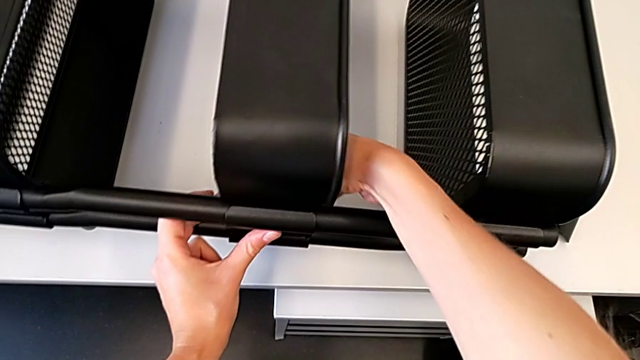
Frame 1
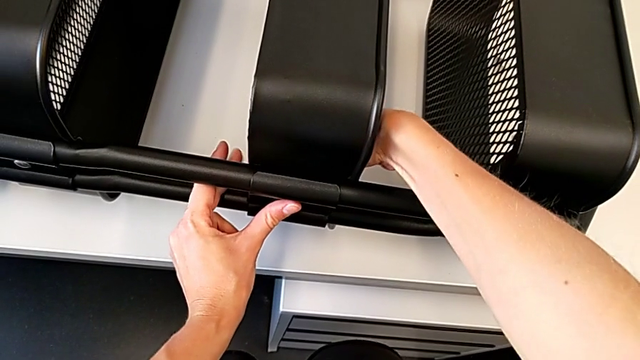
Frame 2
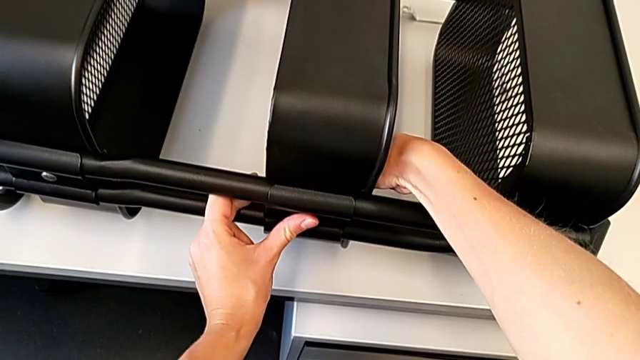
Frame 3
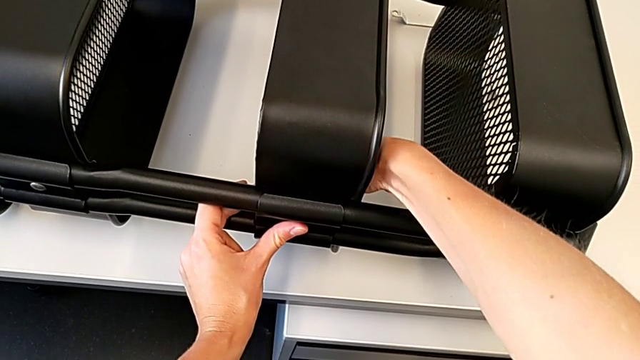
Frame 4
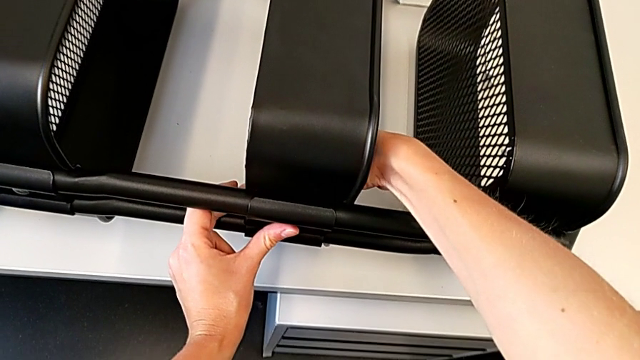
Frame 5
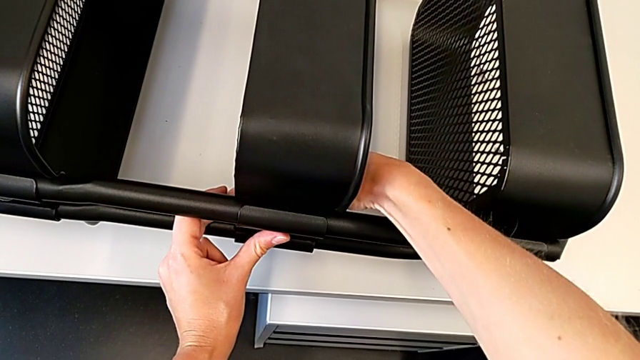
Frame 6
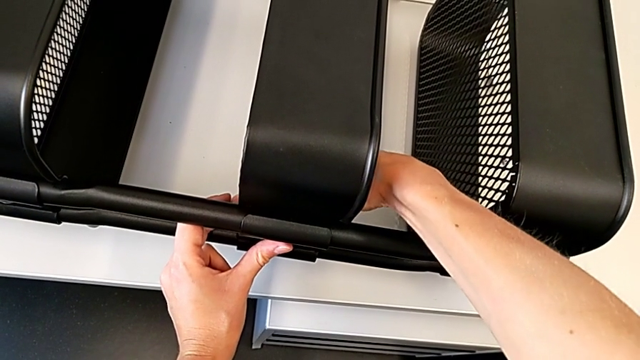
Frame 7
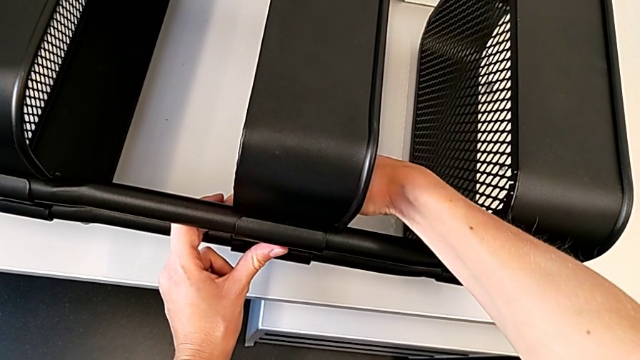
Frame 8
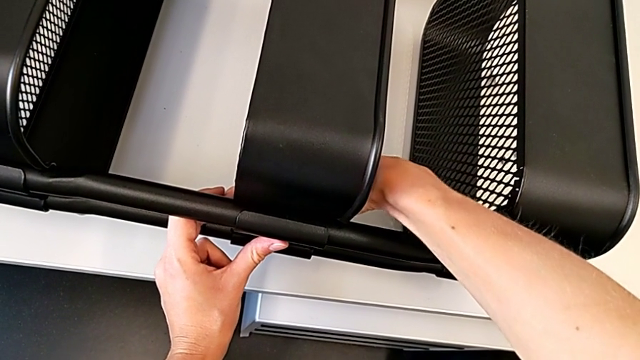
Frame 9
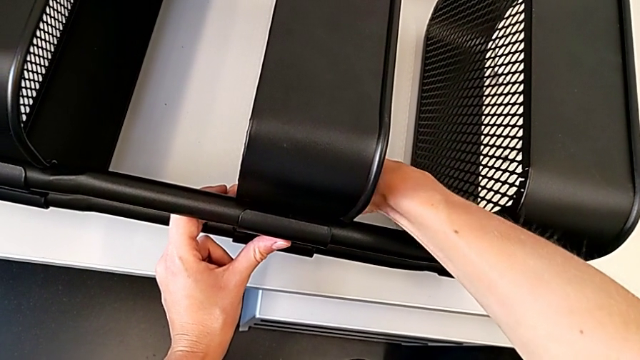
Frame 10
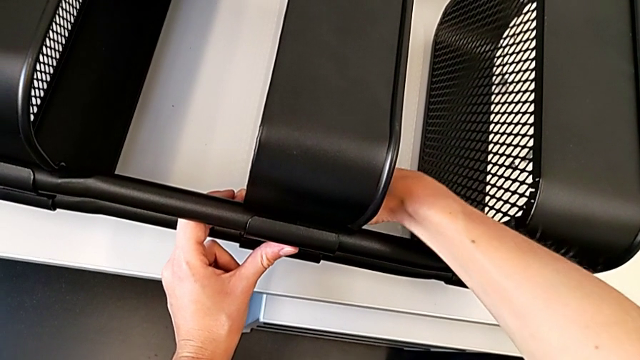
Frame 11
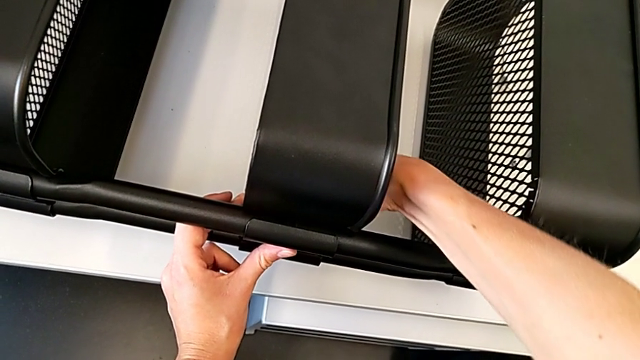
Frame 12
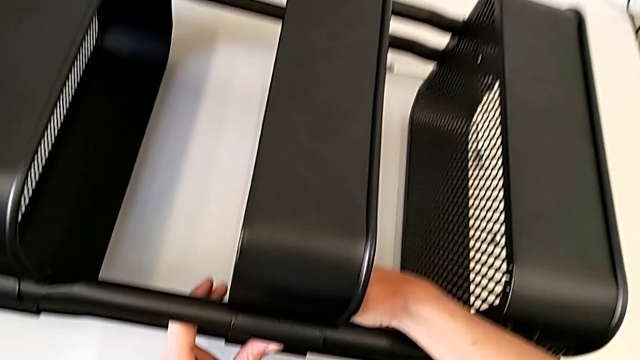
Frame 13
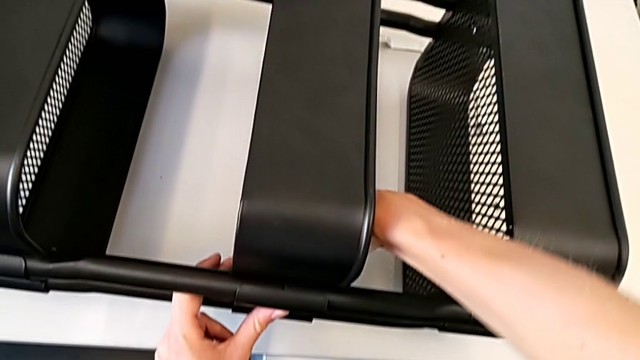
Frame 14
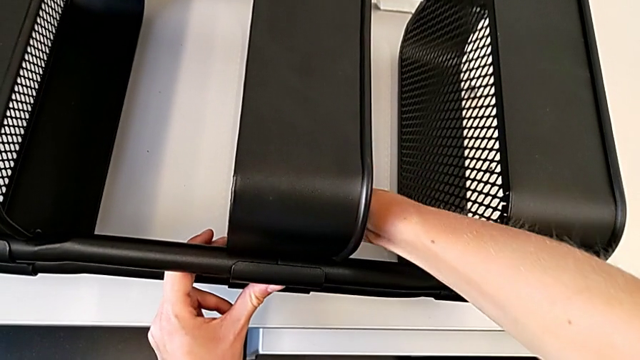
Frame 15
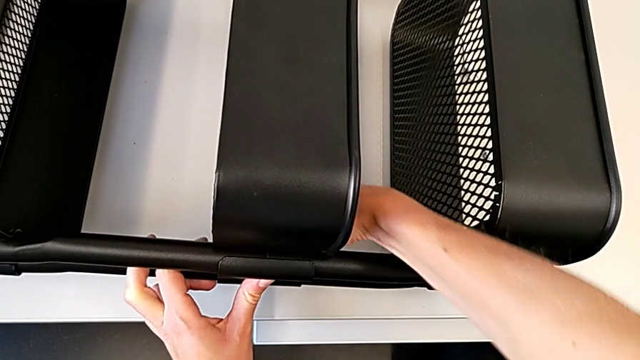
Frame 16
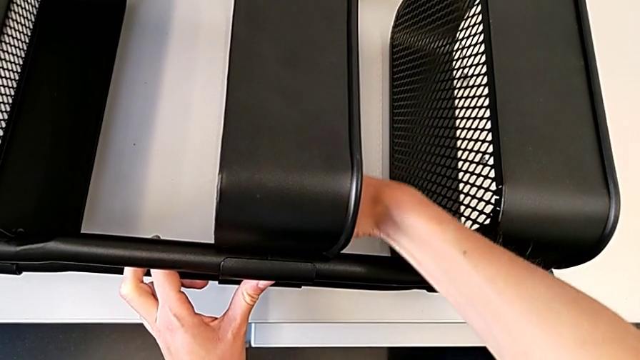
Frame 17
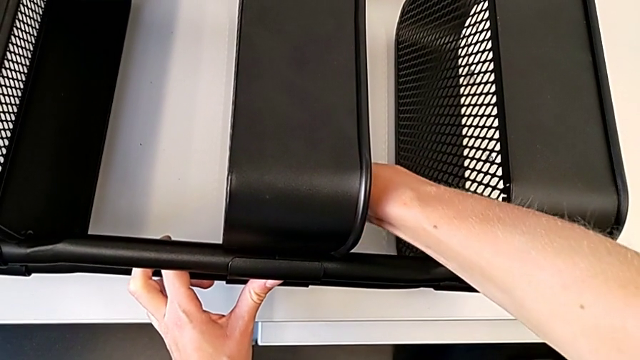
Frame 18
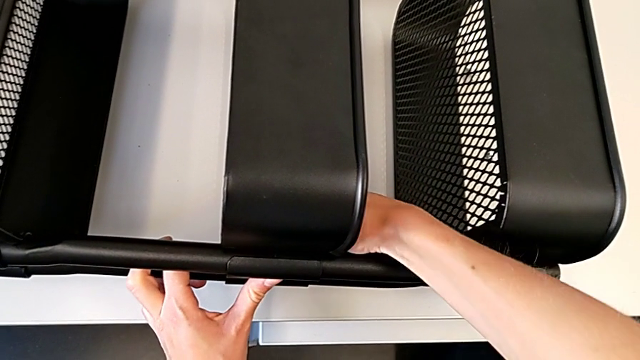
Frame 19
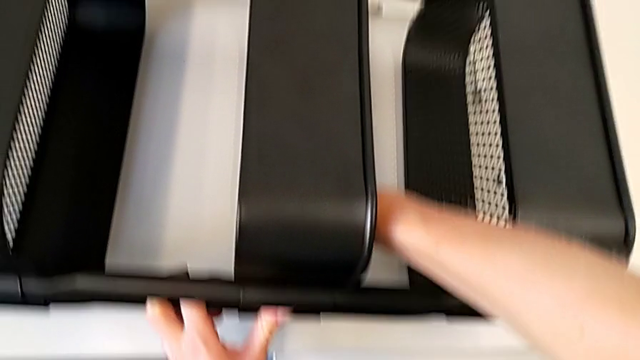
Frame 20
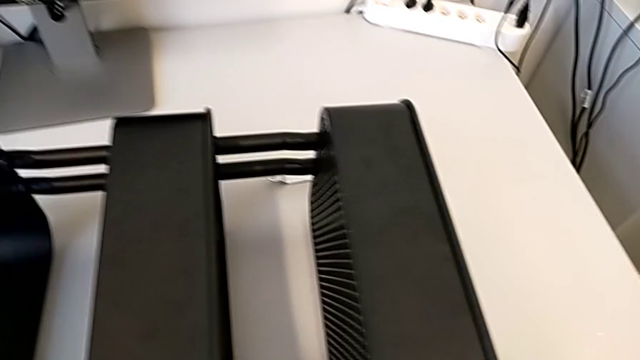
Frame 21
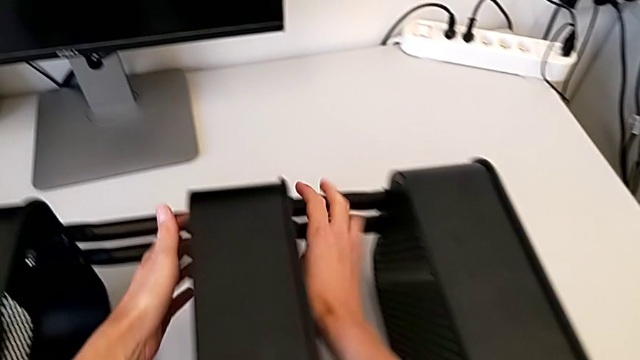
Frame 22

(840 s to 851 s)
The camera wearer is assembling the middle tray. They screw the hexagon cap nut.

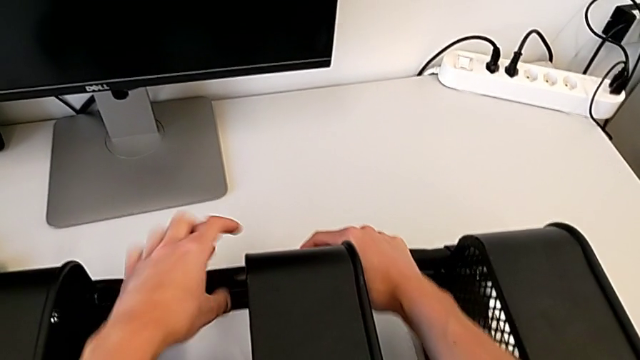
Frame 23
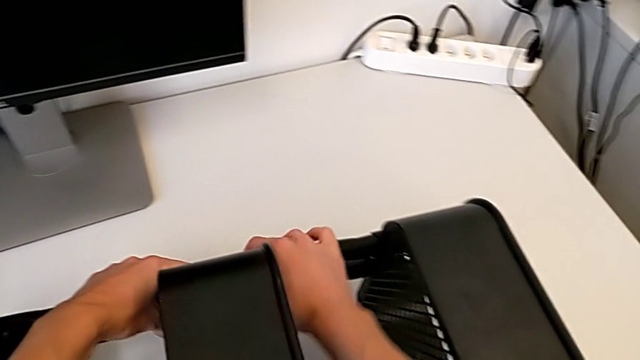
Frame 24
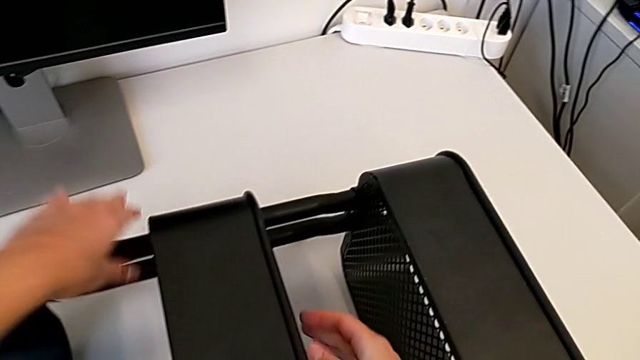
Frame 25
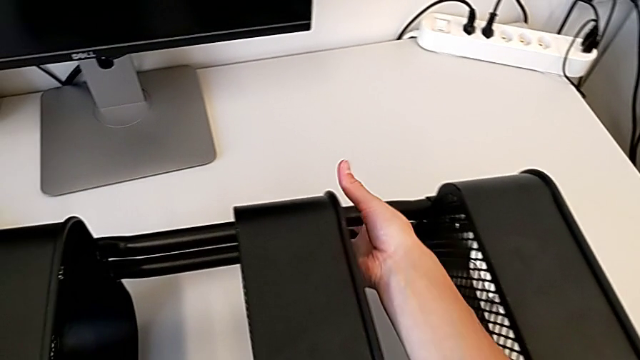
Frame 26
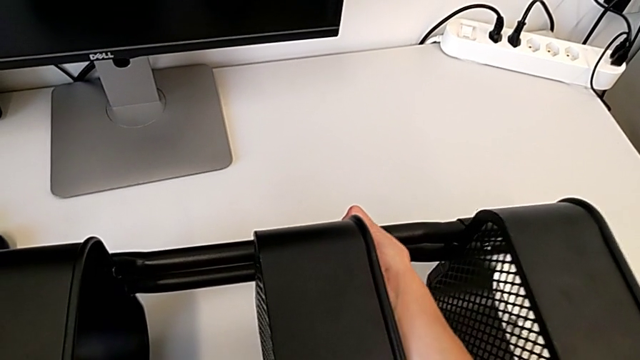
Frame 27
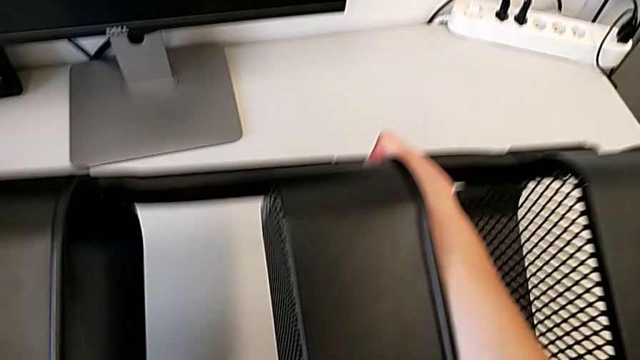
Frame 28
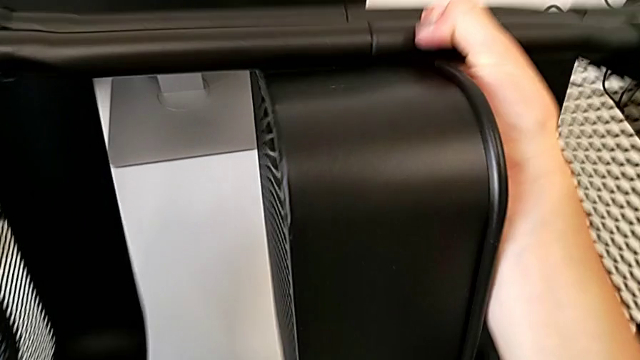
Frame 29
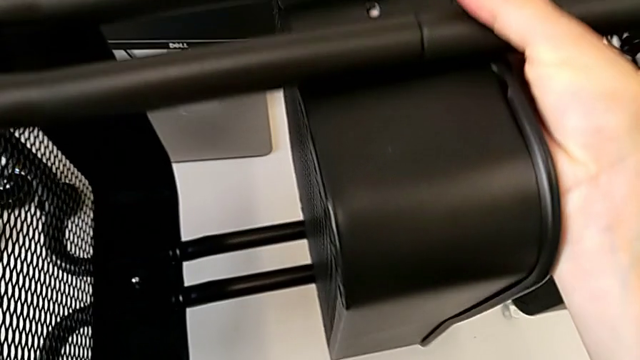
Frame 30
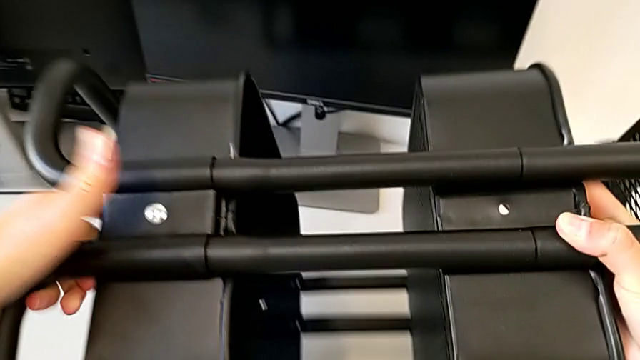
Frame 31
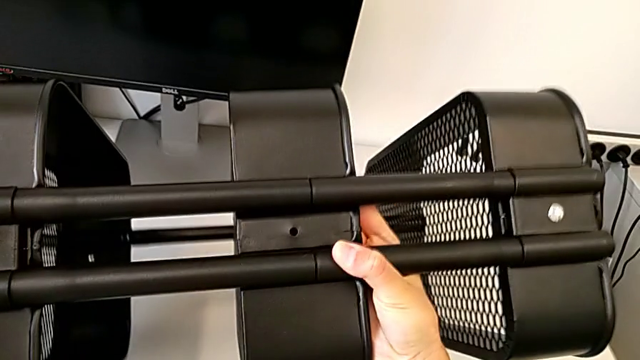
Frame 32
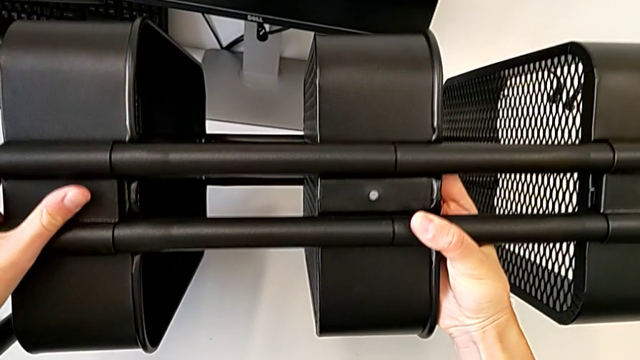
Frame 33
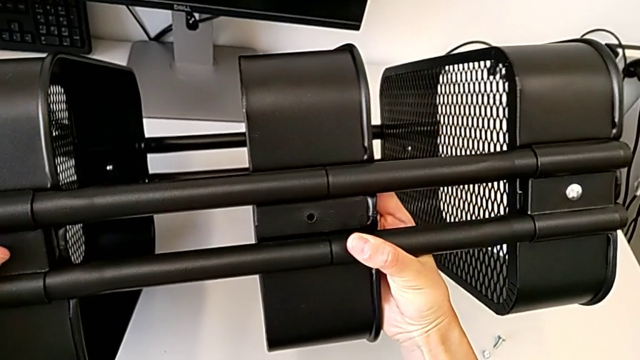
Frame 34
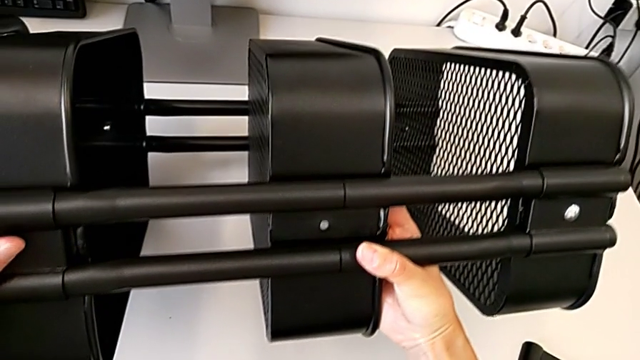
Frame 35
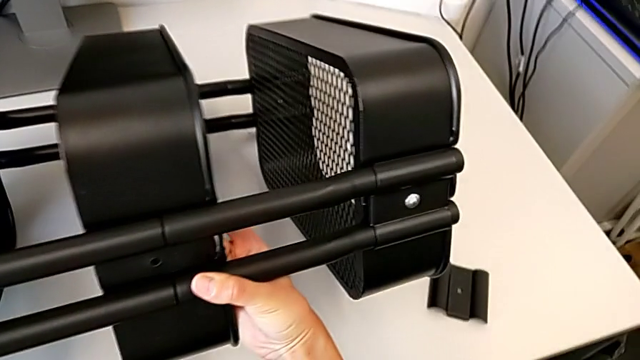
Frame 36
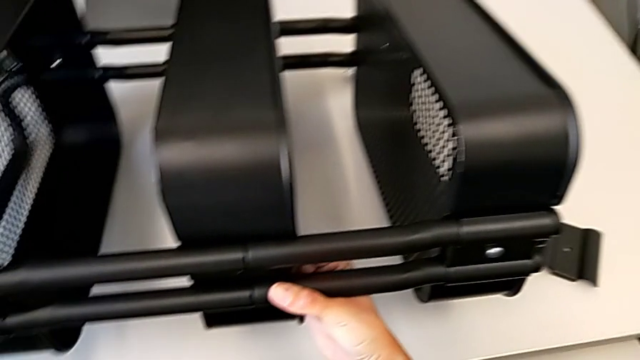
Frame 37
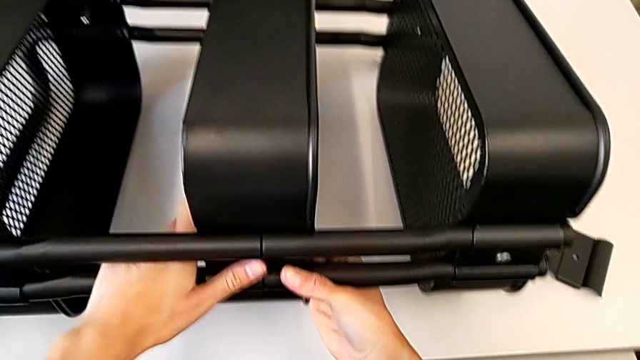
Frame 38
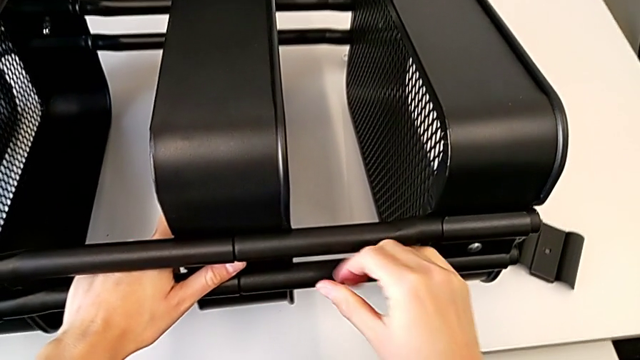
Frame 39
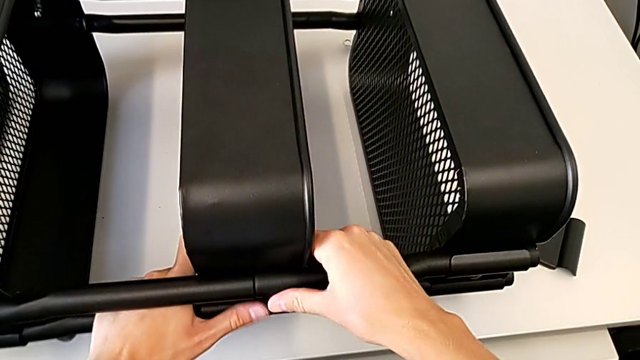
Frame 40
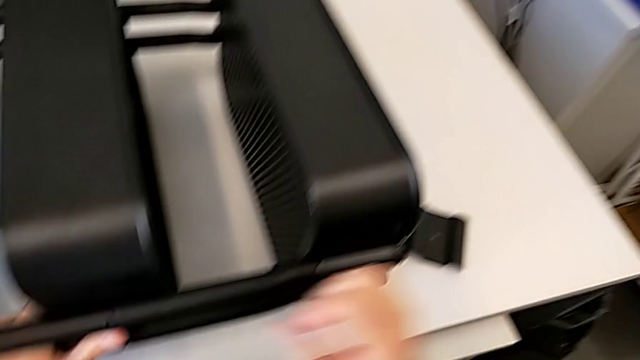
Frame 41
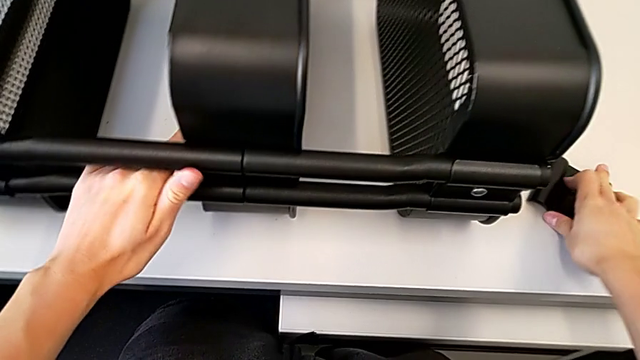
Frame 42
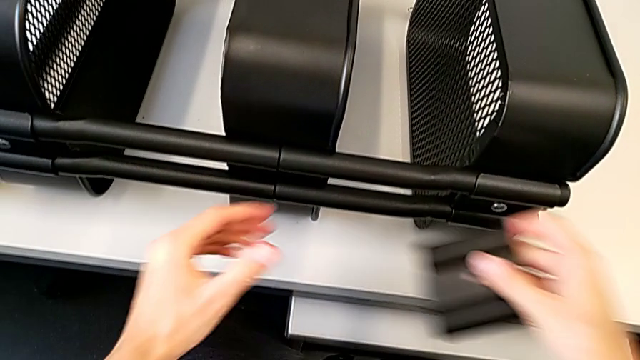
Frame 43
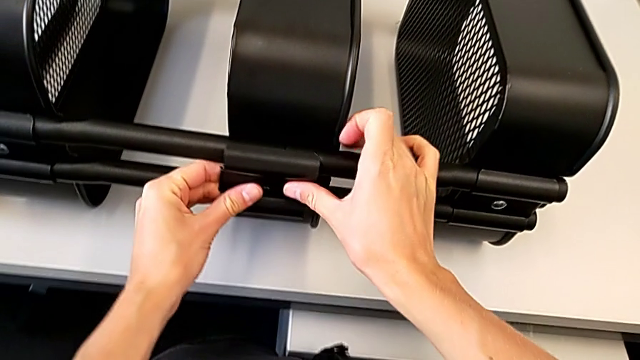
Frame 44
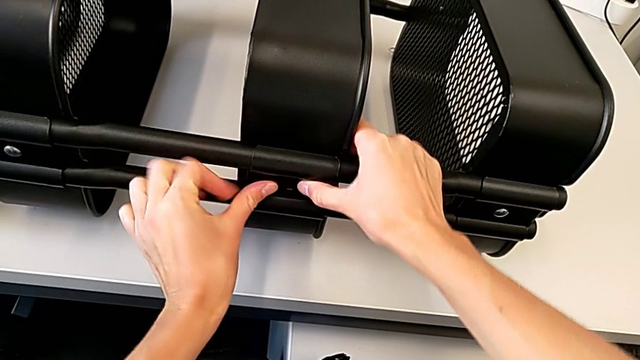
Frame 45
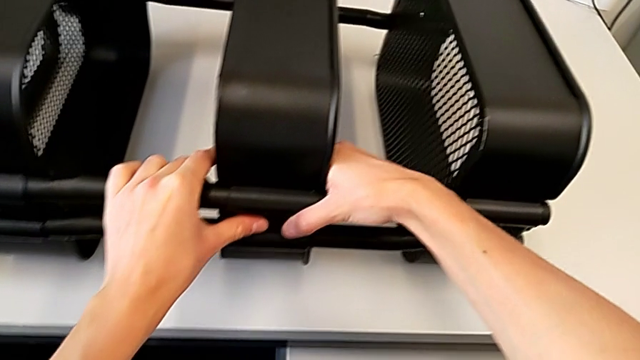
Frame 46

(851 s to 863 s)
The camera wearer is assembling the middle tray. They rotate the utility cart, place it, grab the bracket and align it.
